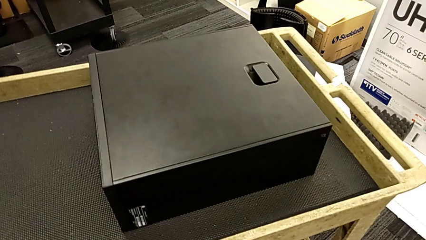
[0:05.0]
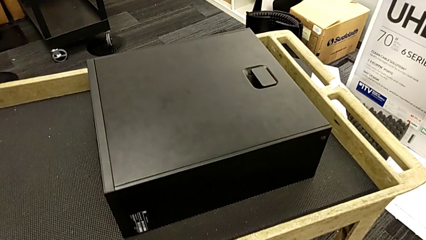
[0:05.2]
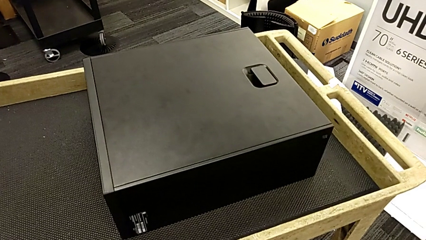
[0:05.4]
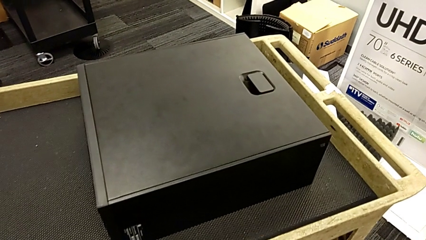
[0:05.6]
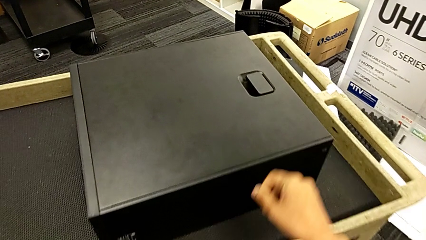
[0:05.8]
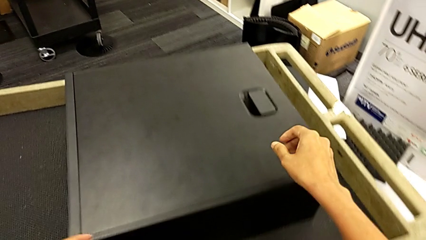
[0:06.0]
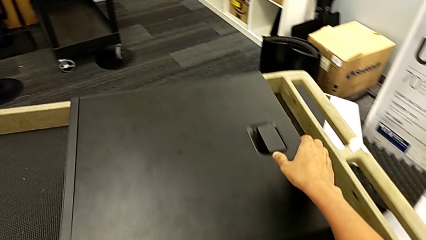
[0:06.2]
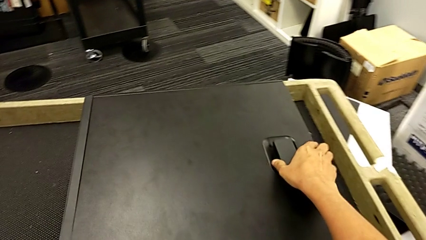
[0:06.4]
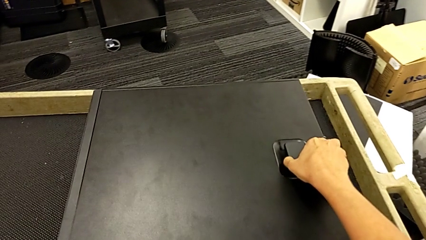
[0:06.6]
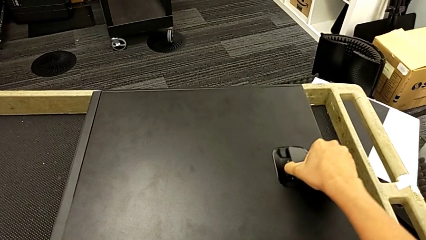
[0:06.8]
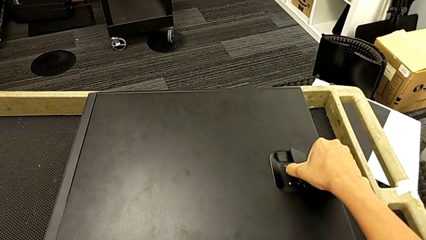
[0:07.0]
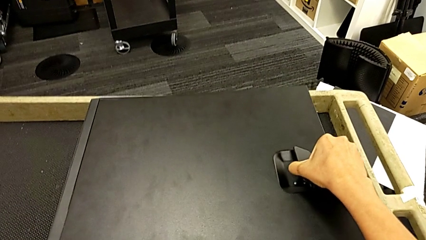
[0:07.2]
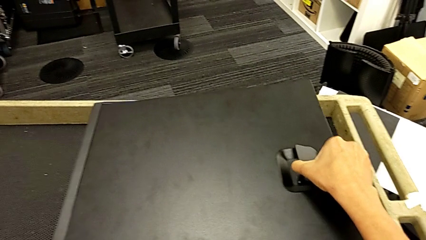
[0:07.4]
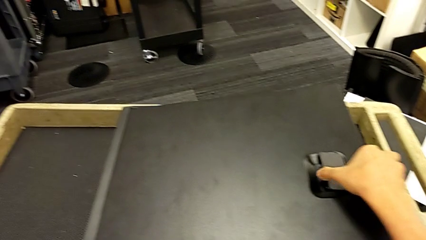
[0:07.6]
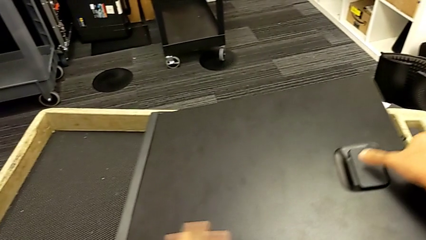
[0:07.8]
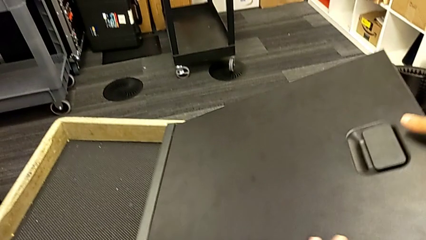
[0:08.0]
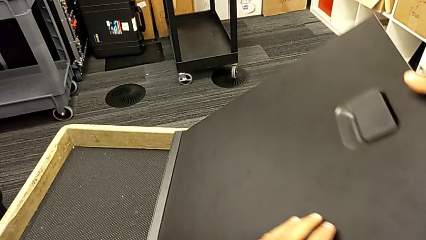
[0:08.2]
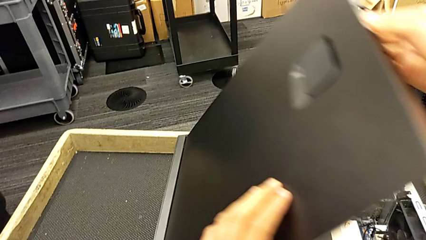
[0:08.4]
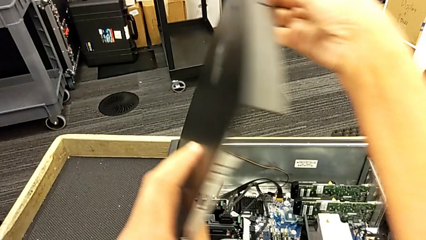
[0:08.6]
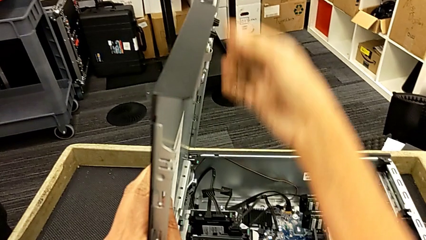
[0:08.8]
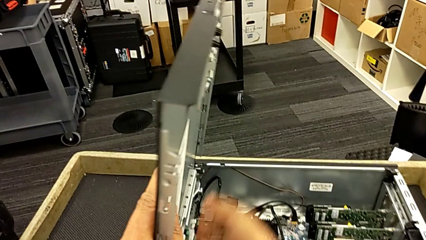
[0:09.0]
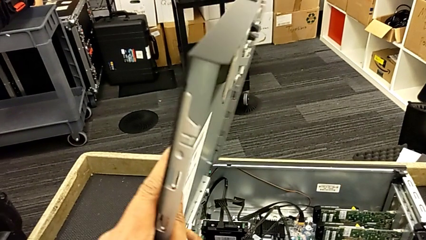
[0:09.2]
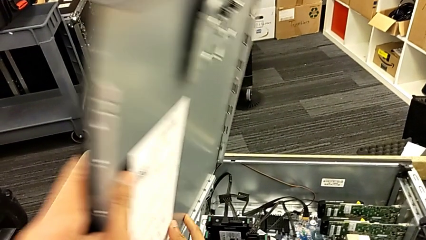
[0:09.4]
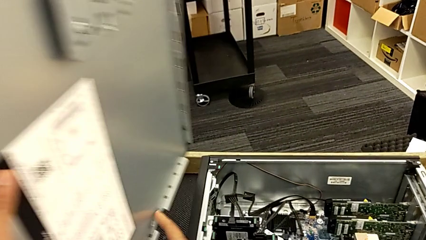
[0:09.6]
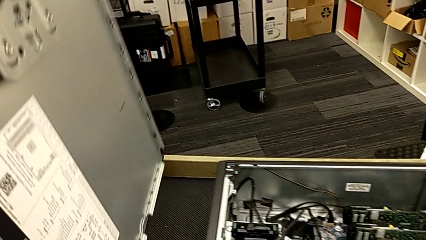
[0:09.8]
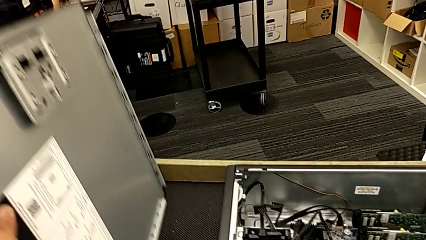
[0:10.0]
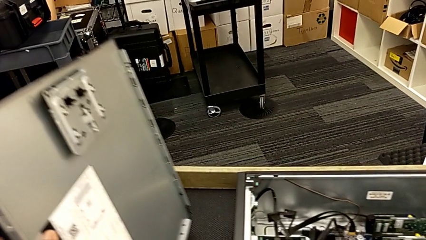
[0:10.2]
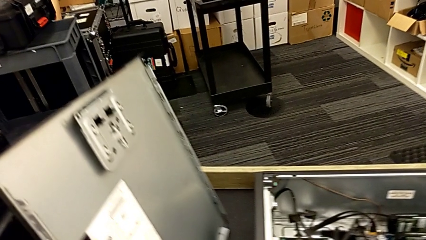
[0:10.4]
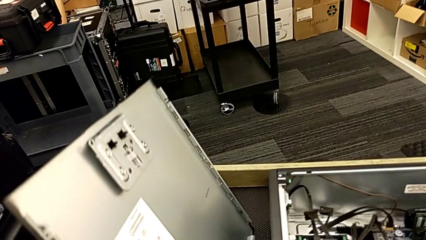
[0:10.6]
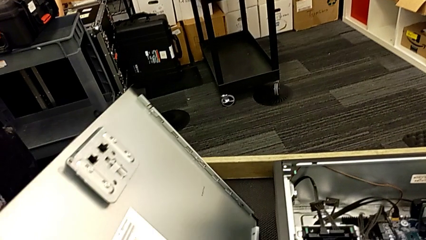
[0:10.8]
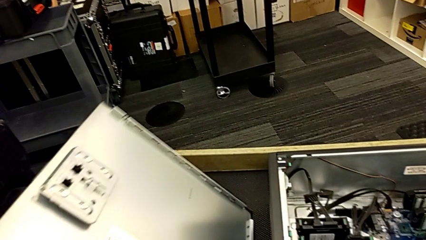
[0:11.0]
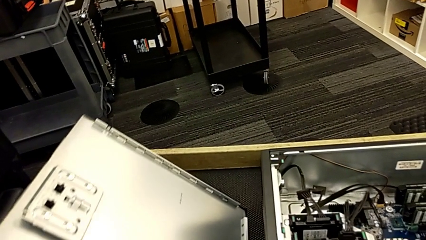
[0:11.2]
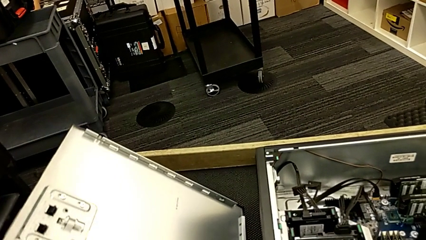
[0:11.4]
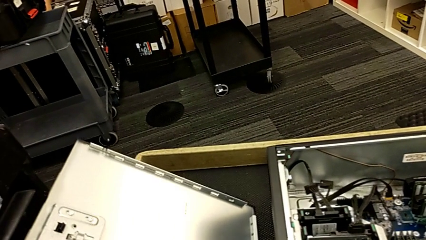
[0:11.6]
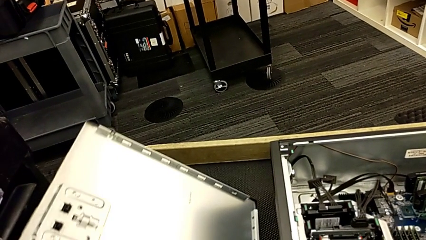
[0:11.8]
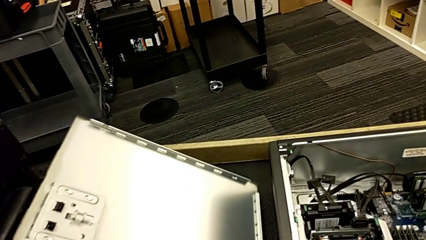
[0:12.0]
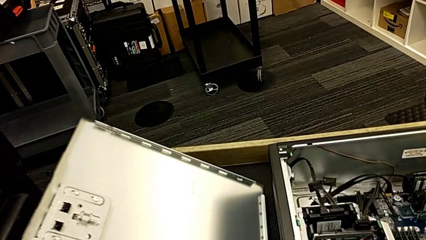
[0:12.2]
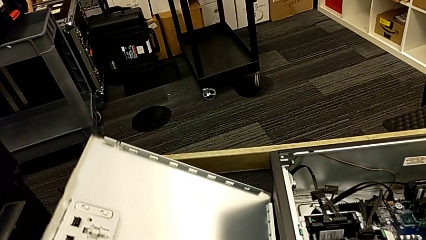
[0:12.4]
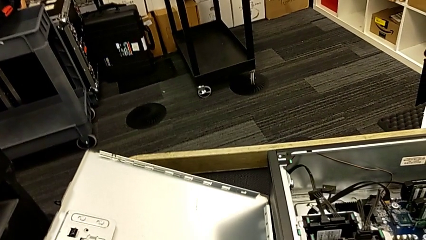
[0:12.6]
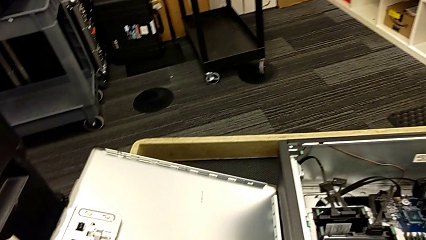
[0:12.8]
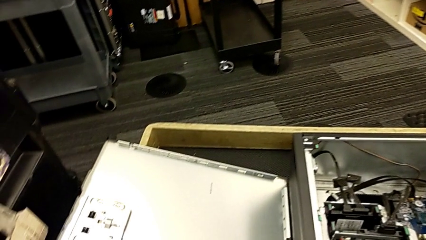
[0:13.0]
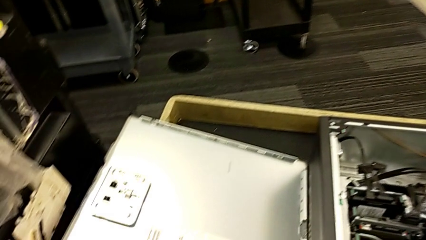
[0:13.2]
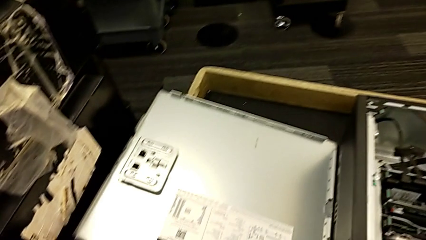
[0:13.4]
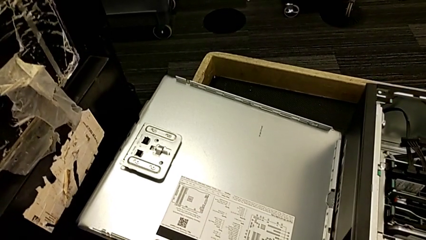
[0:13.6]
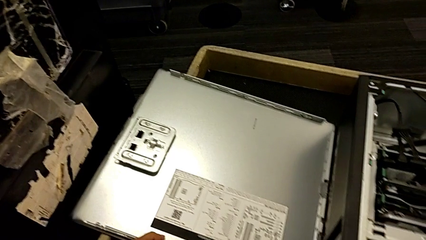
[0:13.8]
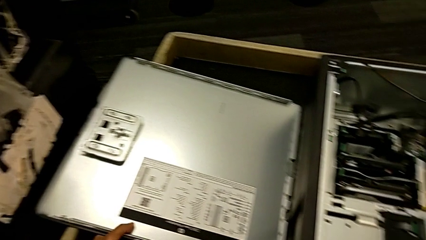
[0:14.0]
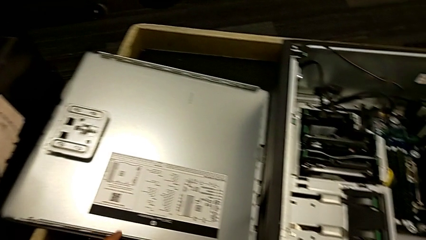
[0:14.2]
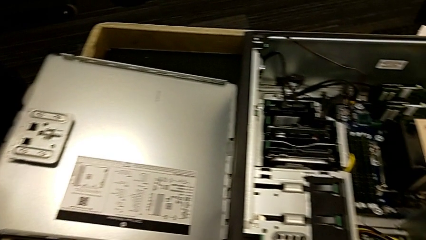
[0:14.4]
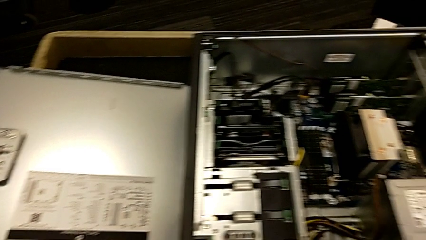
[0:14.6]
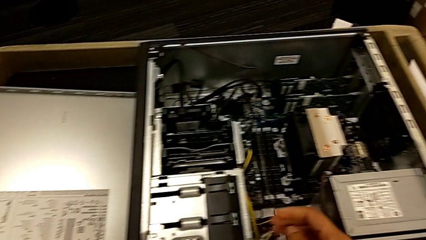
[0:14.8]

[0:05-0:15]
The camera wearer opens the computer tower. They grab the cover, pull it, open it, lift it and place it.

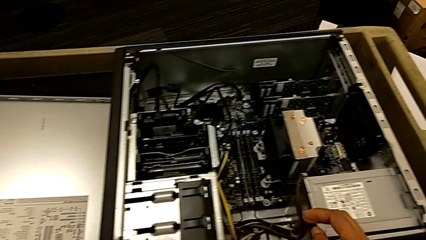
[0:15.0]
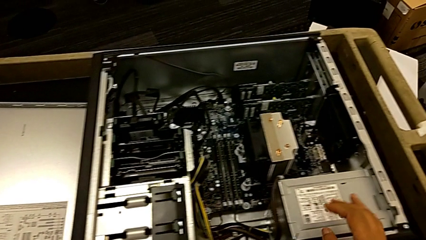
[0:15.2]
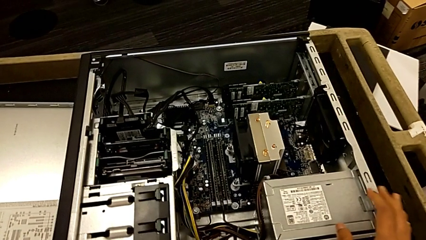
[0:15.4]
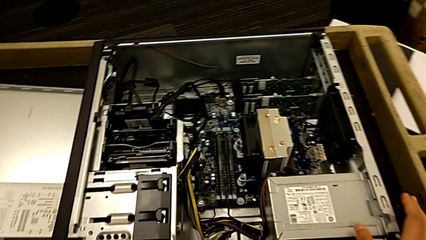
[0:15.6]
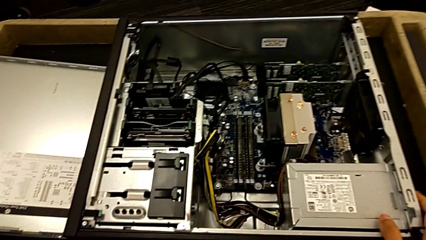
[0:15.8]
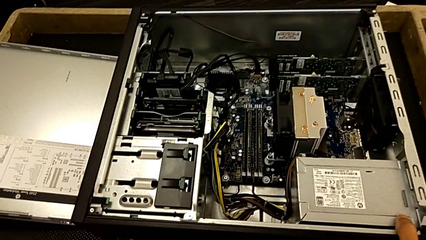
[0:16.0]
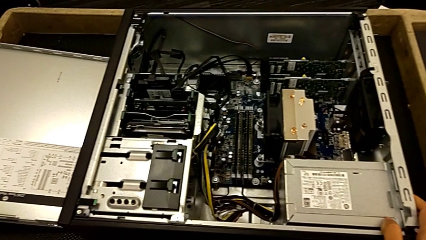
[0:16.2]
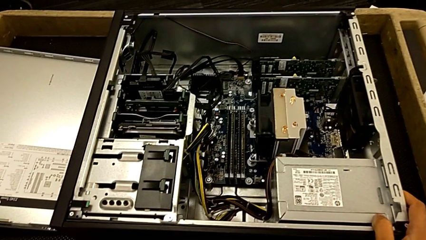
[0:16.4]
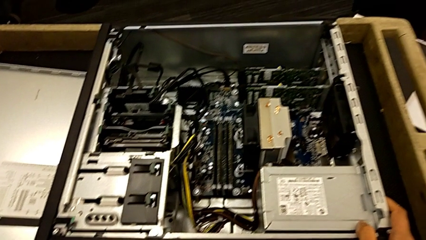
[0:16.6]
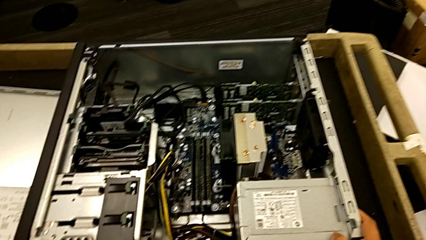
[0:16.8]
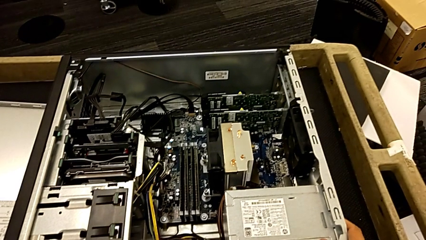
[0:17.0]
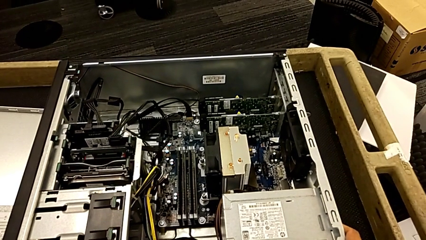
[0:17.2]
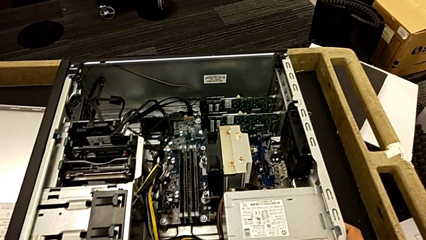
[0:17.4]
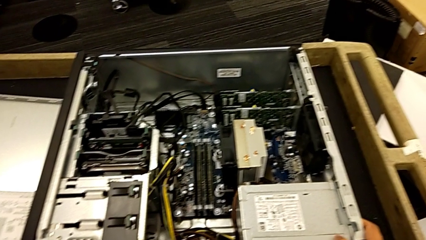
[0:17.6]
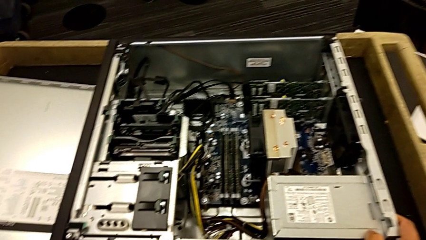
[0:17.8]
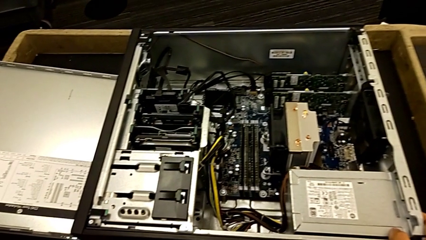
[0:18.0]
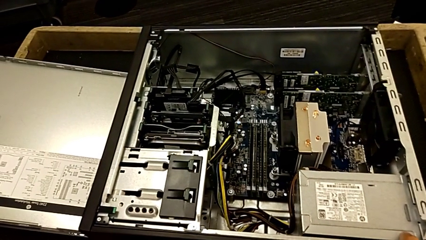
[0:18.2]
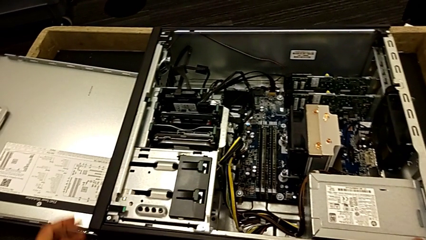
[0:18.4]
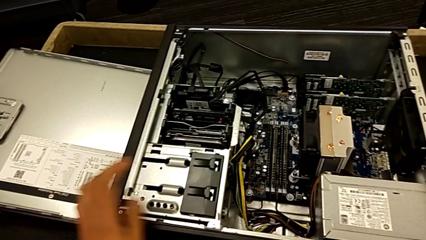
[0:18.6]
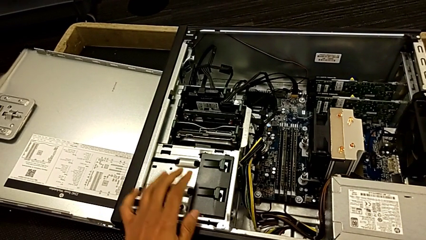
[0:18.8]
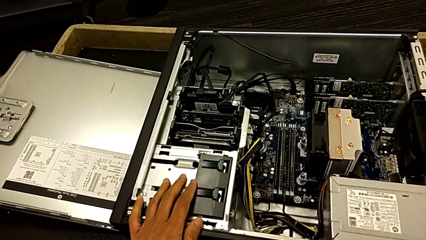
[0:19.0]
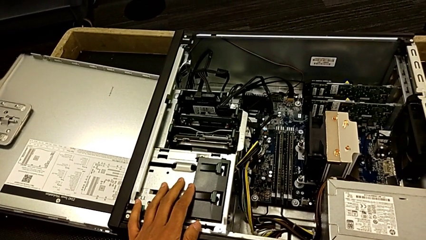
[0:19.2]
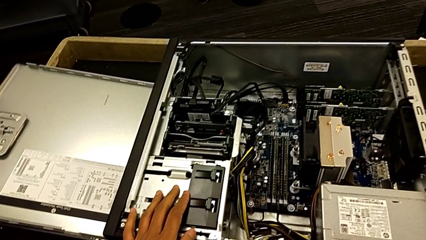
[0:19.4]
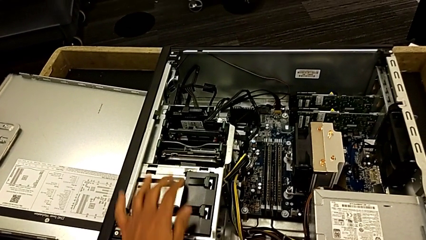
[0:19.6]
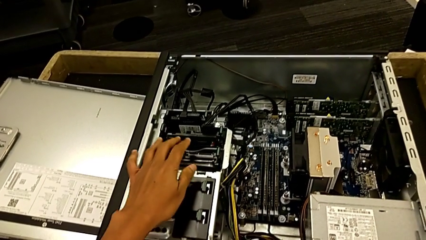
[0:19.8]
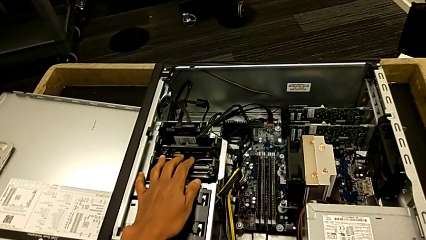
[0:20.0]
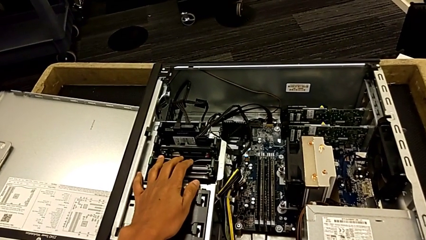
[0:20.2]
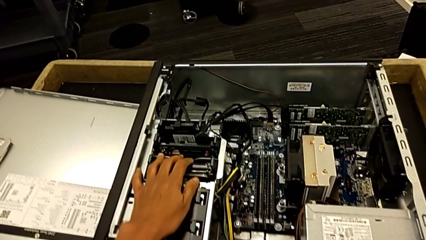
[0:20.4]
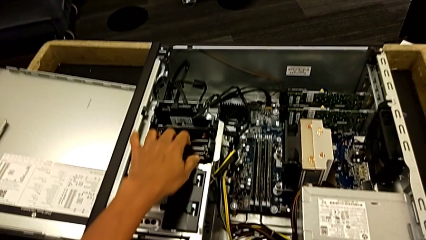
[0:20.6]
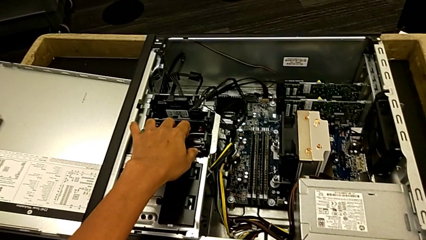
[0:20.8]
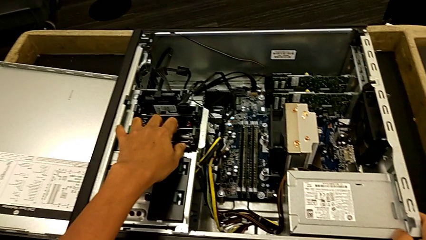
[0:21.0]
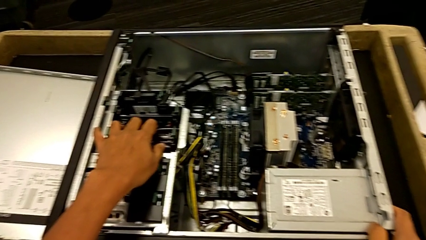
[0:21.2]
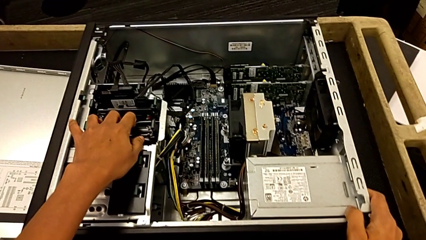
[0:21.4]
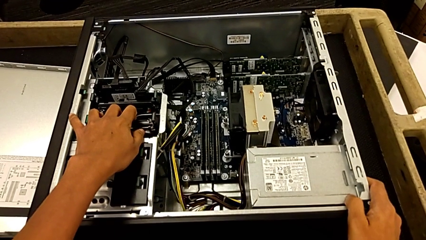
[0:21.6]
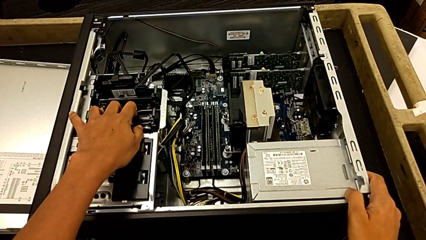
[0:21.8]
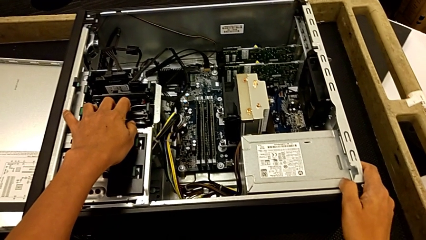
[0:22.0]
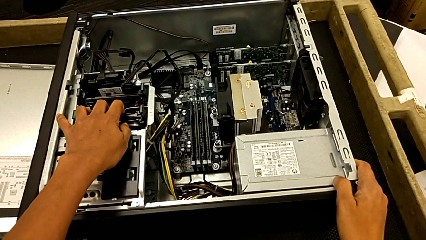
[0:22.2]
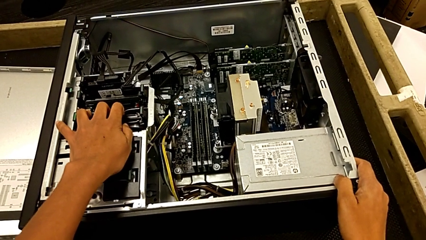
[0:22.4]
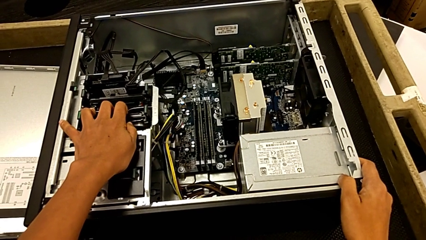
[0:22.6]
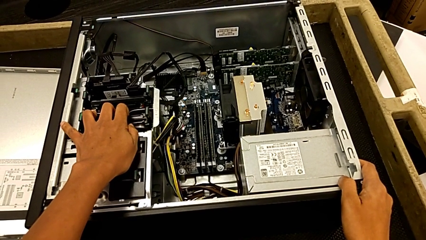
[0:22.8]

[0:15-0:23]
The camera wearer is unlocking the graphic cards. They grab the computer tower, inspect it and touch it.
